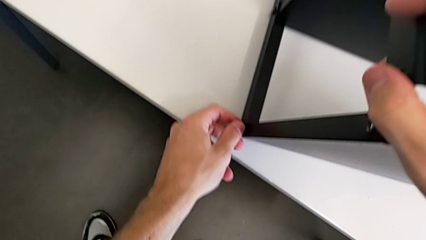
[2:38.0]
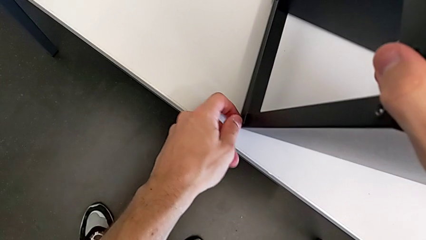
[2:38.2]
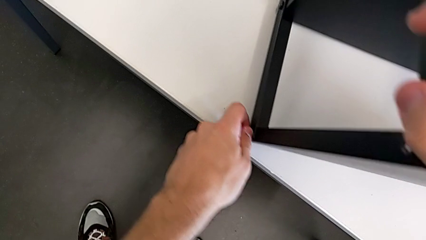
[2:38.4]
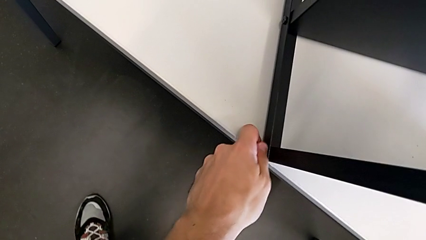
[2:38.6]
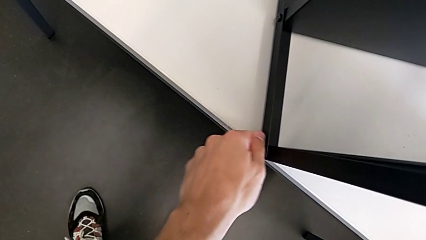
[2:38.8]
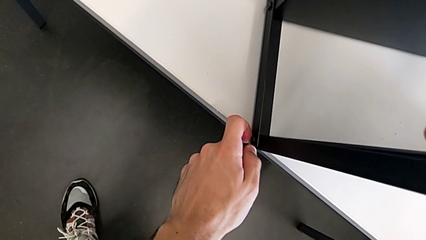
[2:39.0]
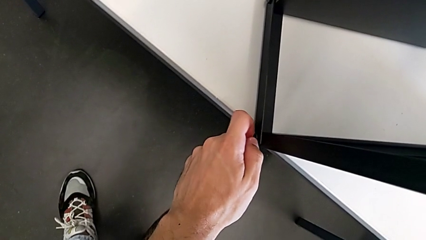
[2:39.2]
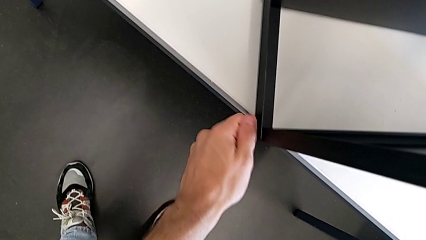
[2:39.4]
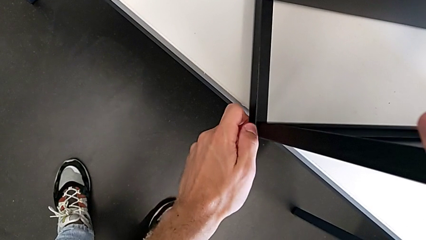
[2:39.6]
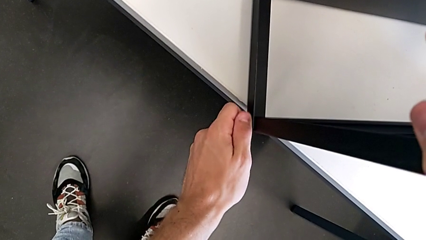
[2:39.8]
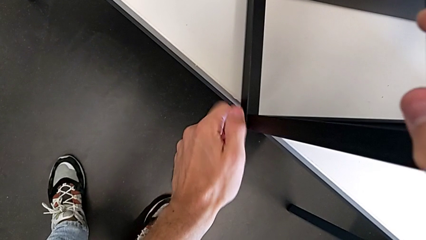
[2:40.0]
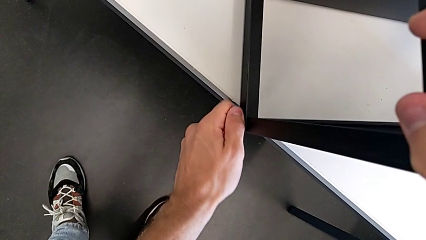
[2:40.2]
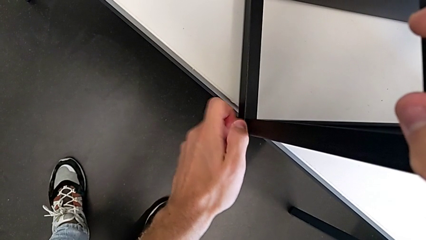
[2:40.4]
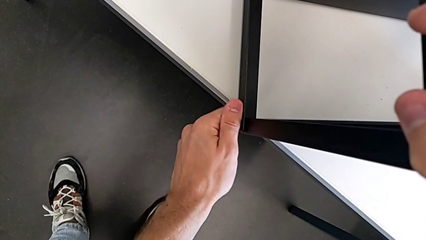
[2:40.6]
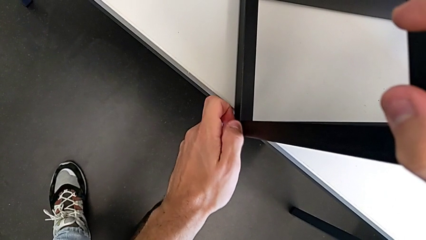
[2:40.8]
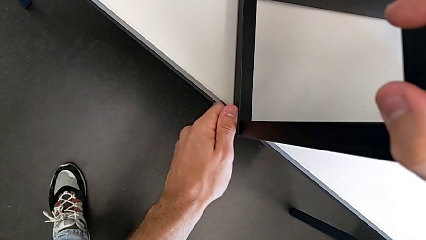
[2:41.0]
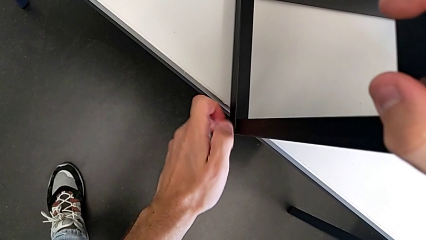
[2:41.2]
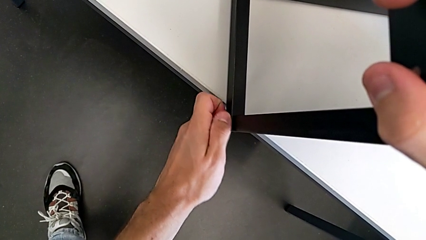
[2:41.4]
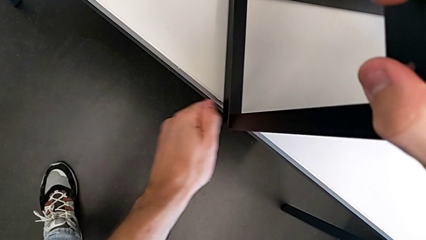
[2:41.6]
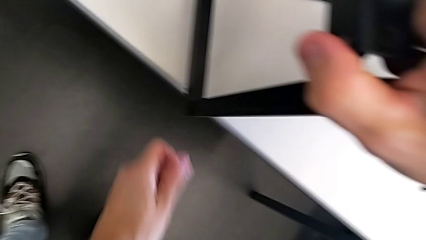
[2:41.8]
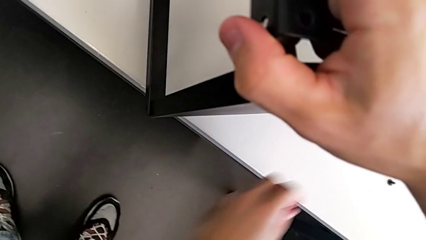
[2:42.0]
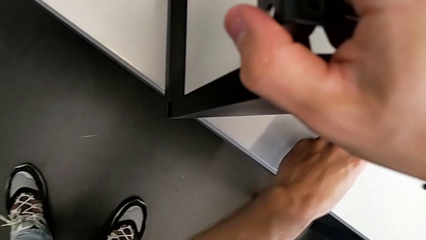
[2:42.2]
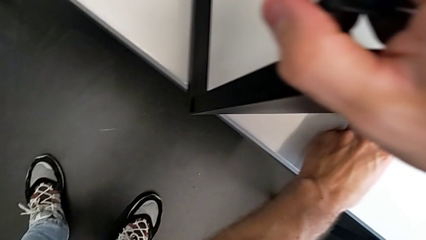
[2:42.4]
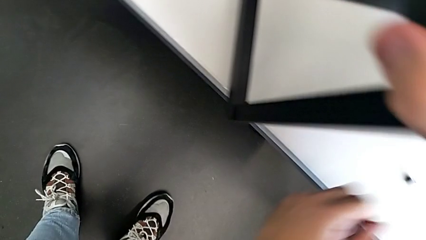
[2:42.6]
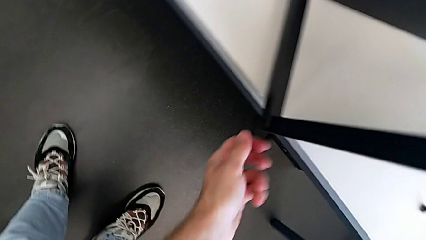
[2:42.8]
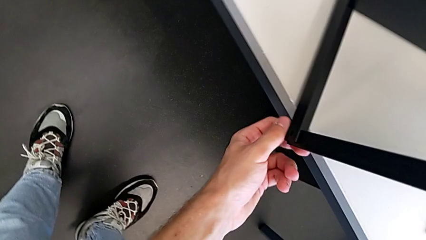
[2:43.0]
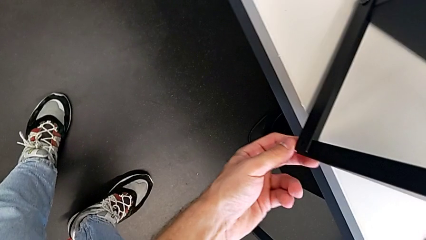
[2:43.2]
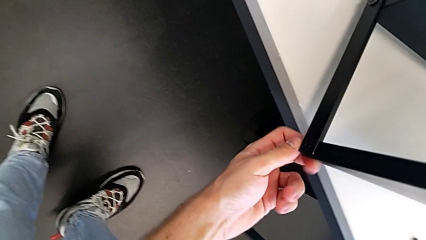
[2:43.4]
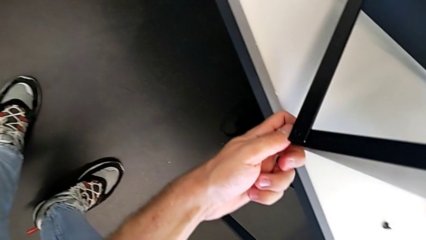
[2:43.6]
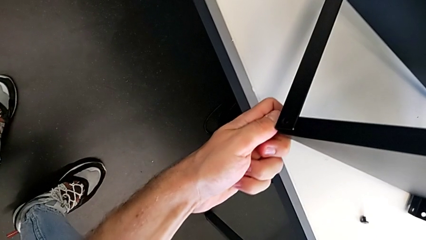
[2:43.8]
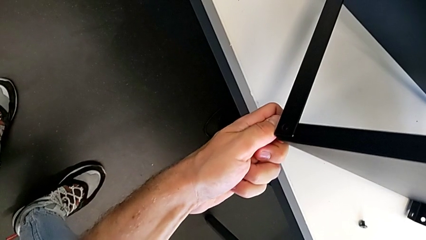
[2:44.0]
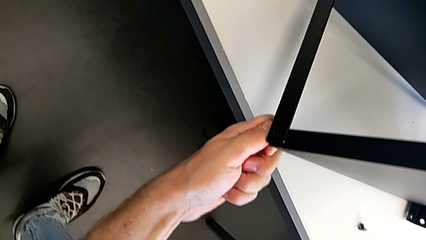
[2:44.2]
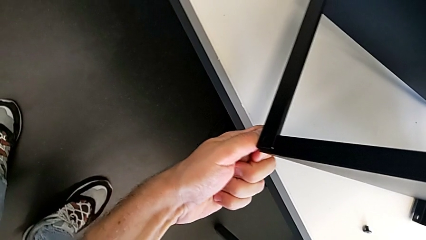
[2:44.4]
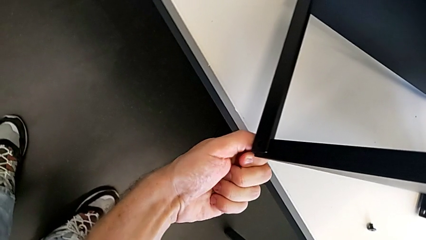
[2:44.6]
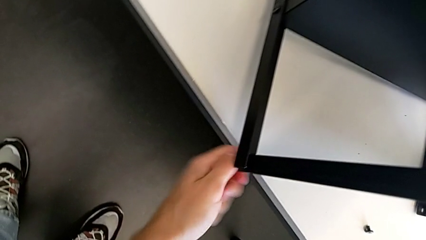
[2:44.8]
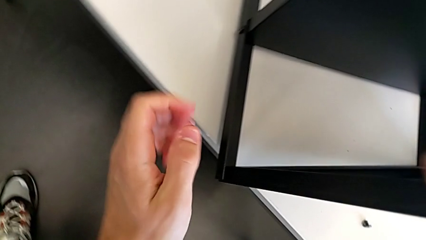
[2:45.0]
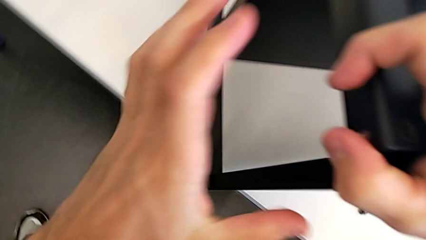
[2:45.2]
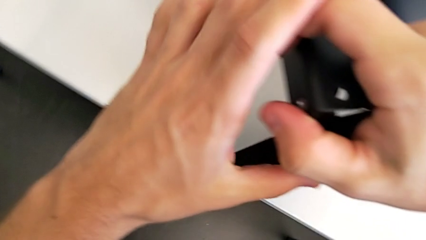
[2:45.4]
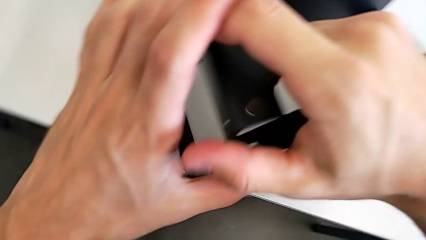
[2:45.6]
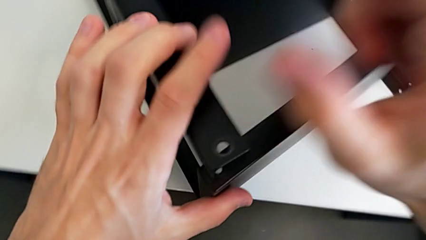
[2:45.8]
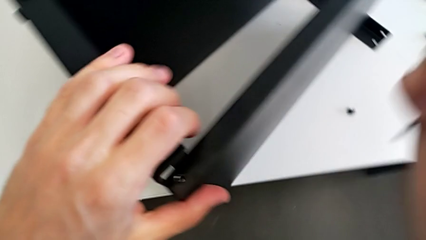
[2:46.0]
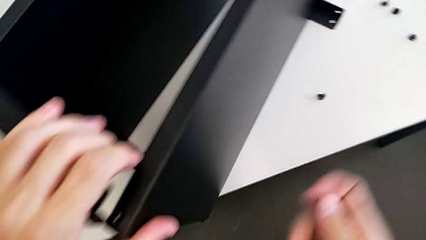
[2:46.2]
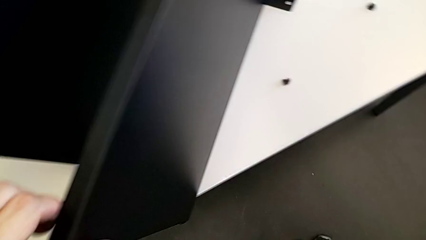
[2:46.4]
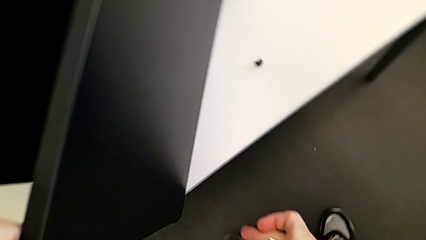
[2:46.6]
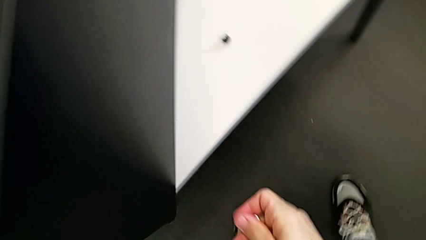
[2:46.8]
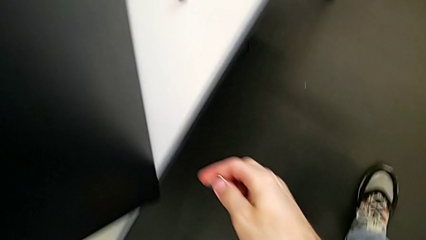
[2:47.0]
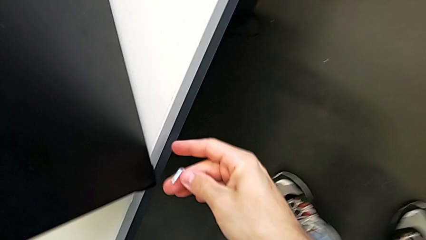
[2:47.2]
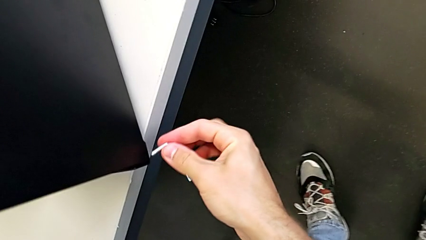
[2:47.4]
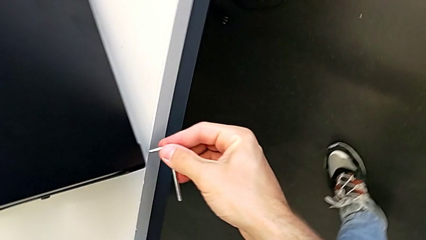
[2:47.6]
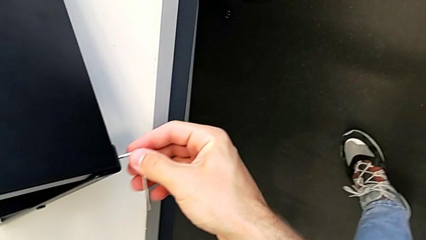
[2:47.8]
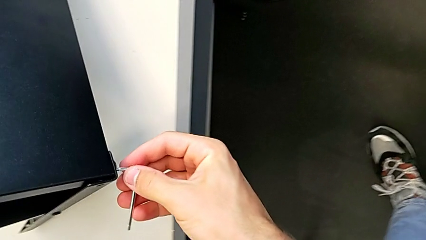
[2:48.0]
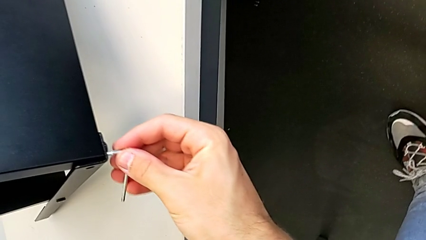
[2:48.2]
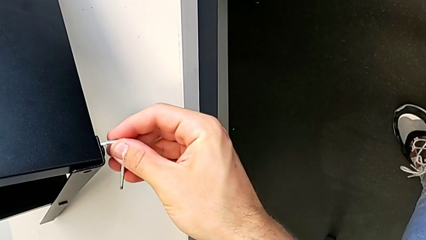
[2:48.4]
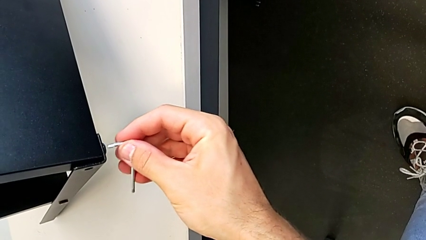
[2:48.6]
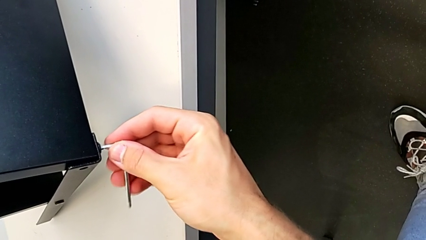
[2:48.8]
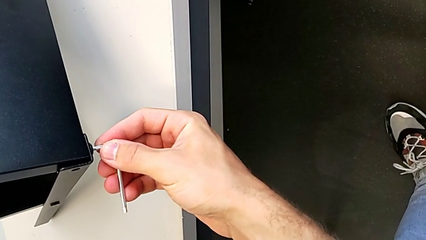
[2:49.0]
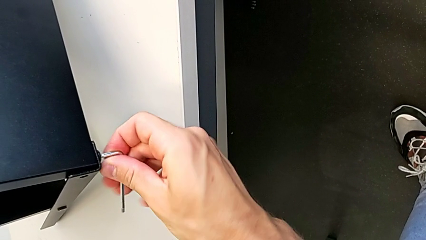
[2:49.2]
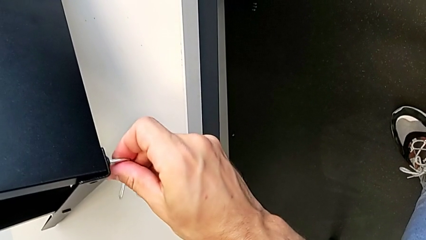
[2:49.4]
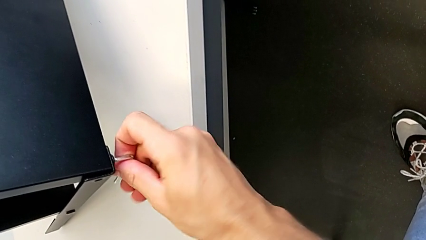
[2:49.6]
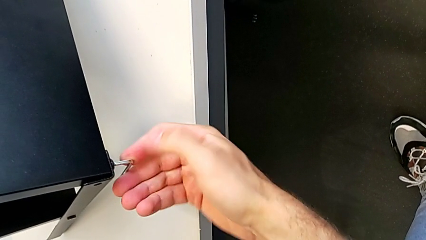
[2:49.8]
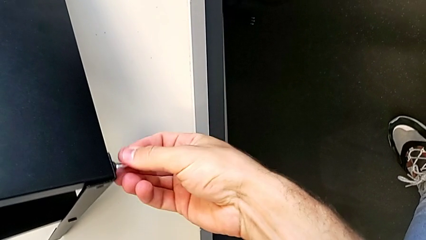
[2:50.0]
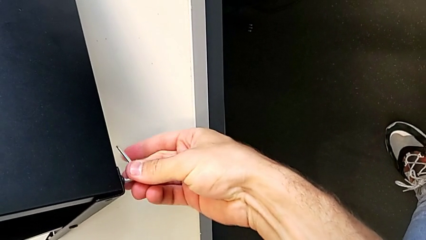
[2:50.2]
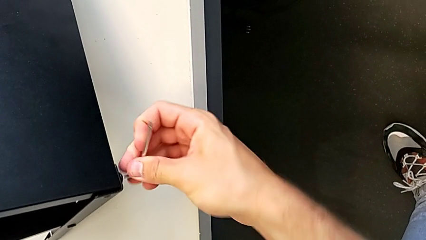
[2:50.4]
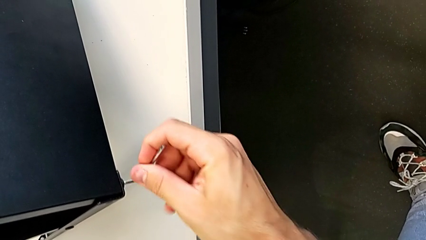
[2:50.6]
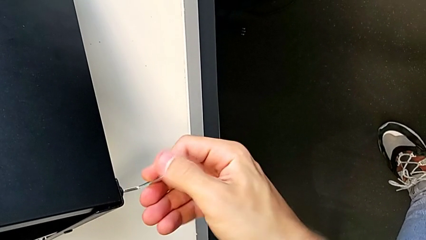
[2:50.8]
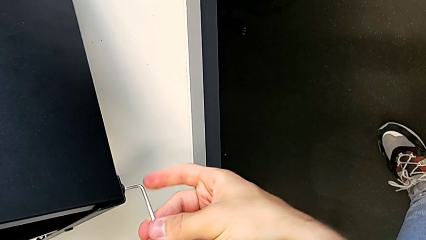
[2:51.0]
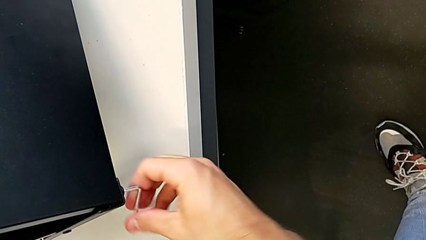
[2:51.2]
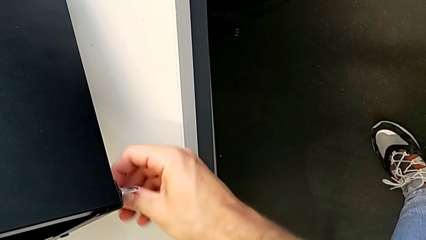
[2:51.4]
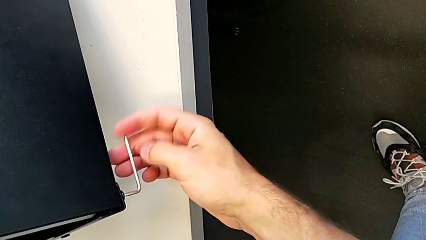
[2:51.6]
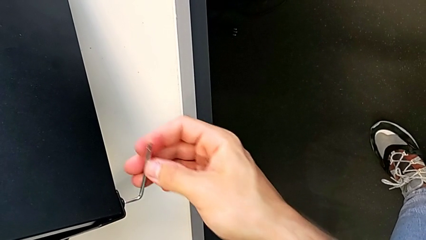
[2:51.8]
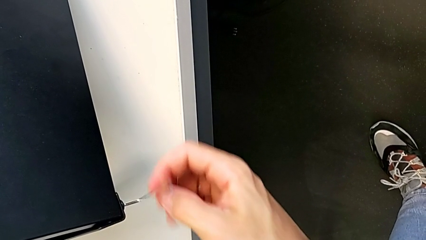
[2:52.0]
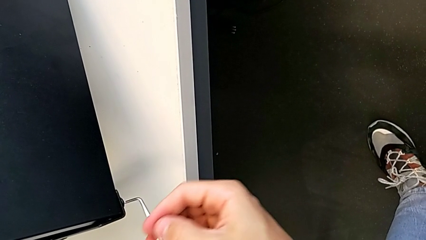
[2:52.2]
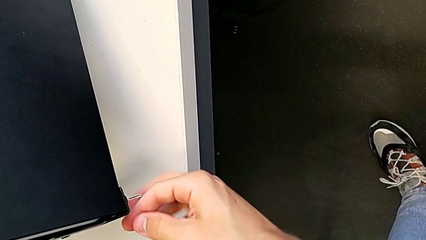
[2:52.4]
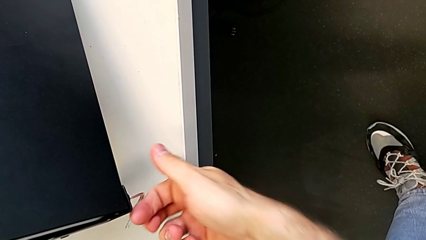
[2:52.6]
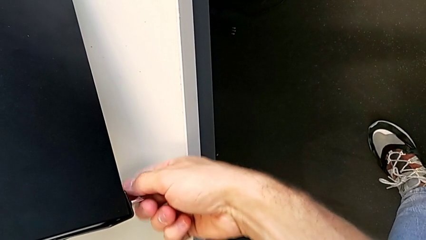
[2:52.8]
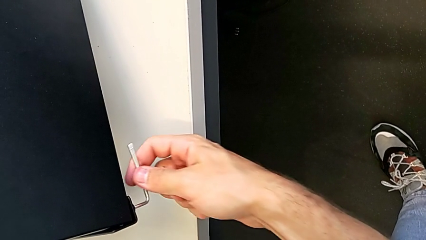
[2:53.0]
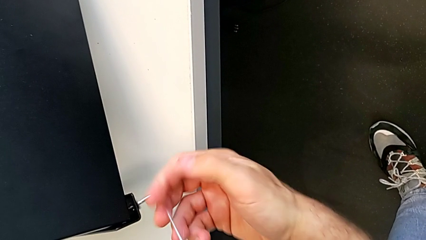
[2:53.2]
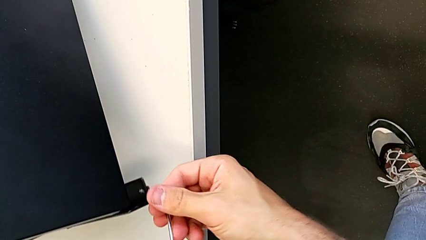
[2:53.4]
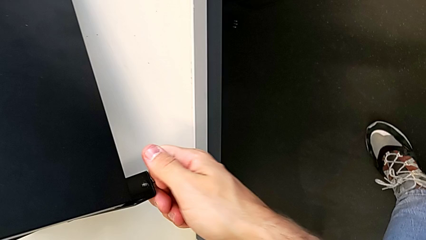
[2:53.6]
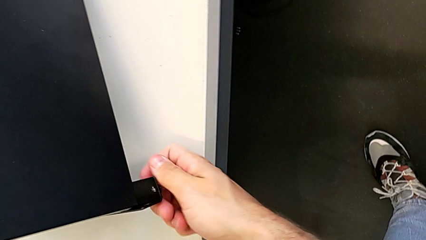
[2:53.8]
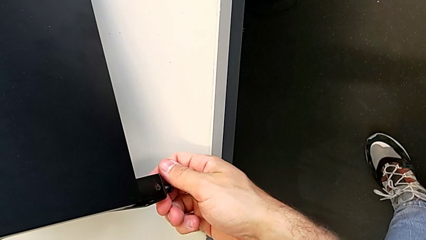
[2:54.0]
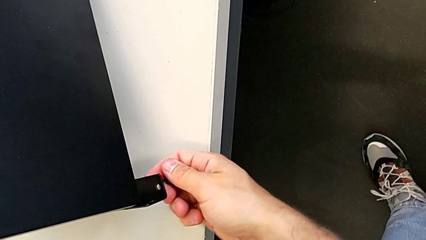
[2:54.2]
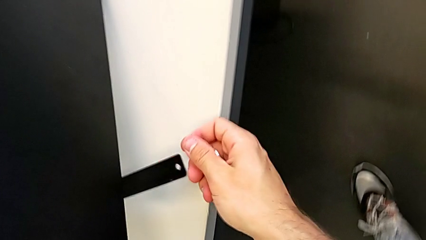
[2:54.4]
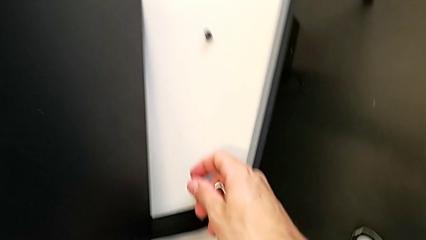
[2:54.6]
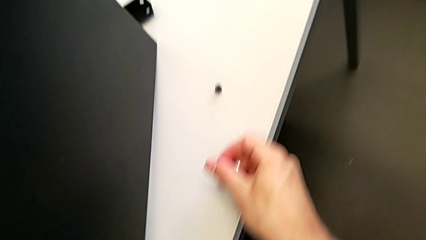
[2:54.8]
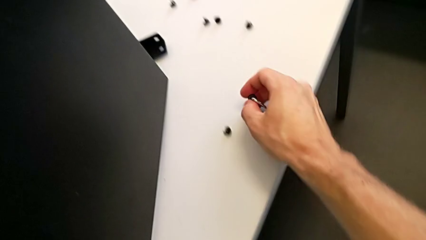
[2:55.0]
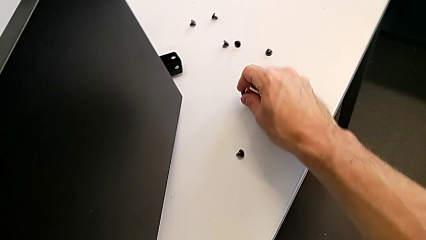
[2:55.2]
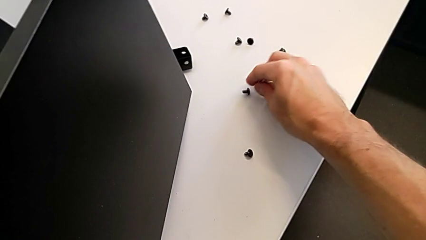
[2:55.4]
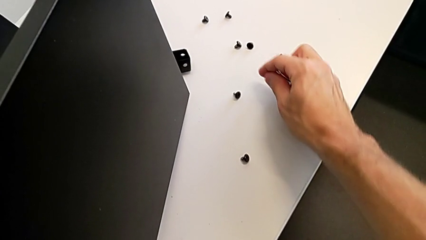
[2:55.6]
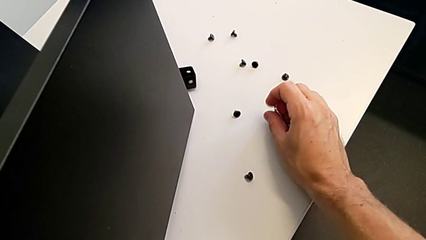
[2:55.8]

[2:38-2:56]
The camera wearer is disassembling the top table. They unscrew the hex socket head, place it, unscrew it, insert the Allen wrench, unscrew the hex socket head, withdraw the Allen wrench with the right hand, disassemble the hex socket head with the right hand and place it.
